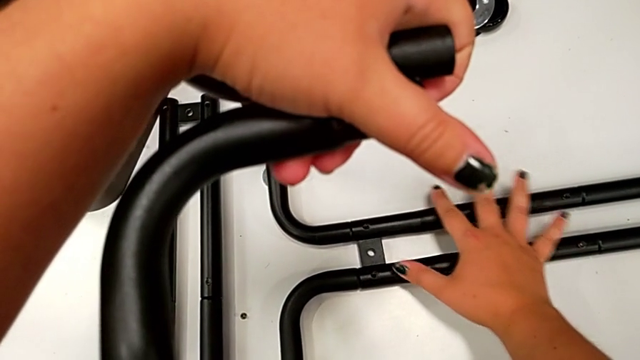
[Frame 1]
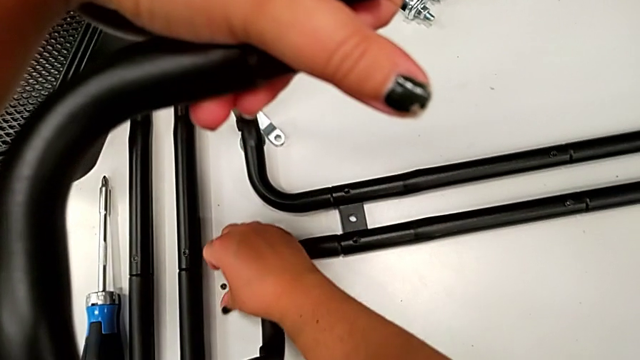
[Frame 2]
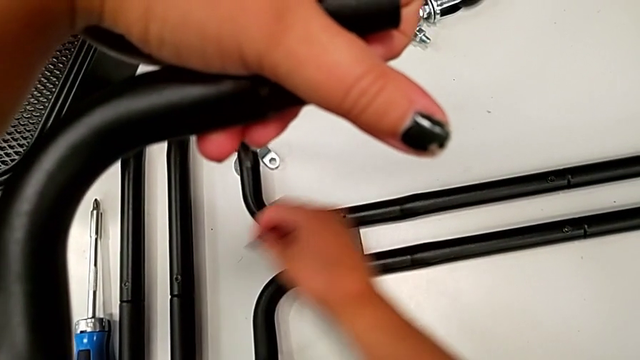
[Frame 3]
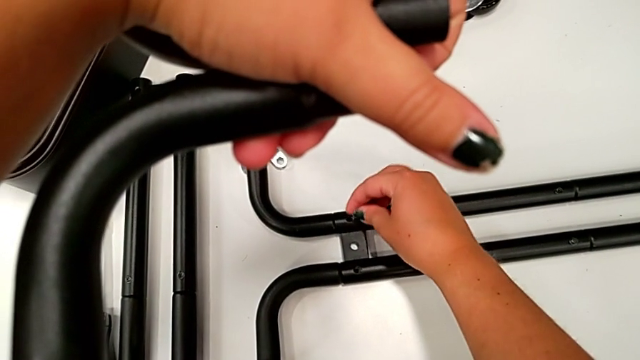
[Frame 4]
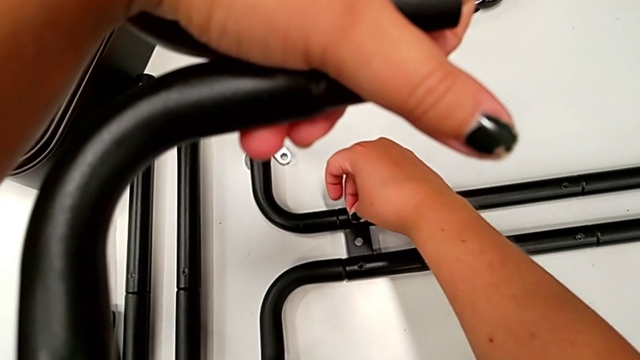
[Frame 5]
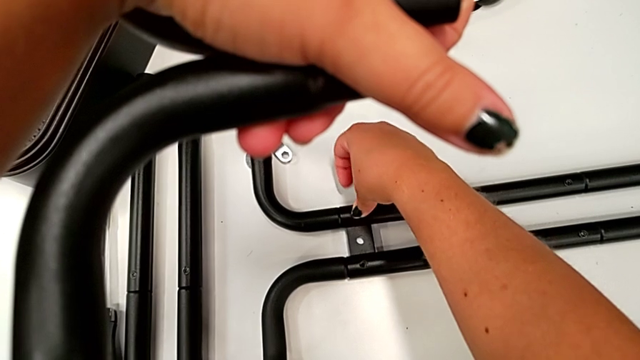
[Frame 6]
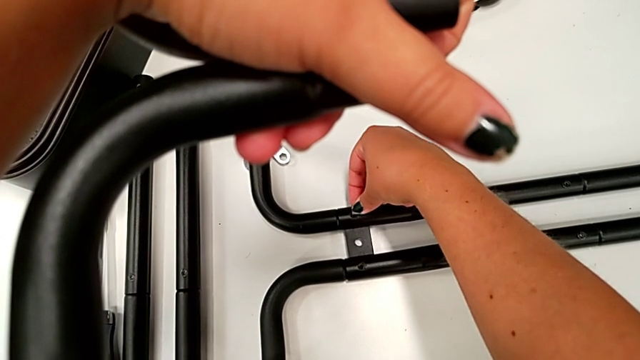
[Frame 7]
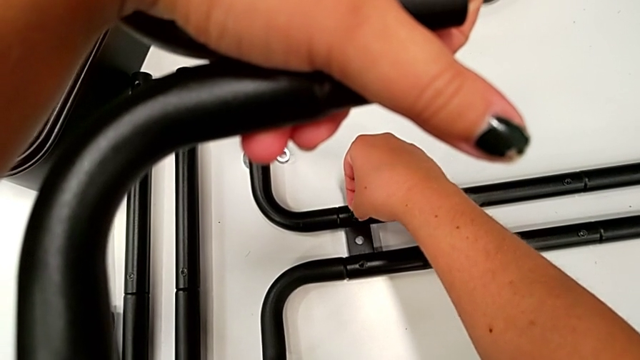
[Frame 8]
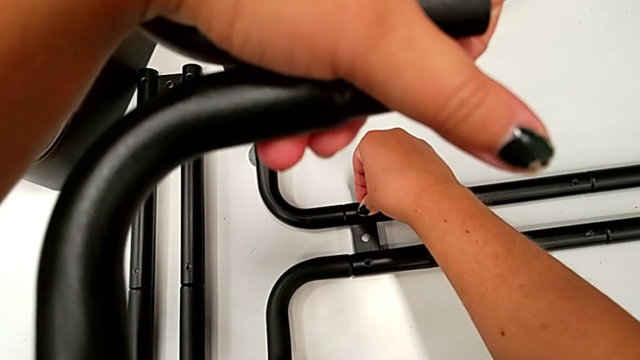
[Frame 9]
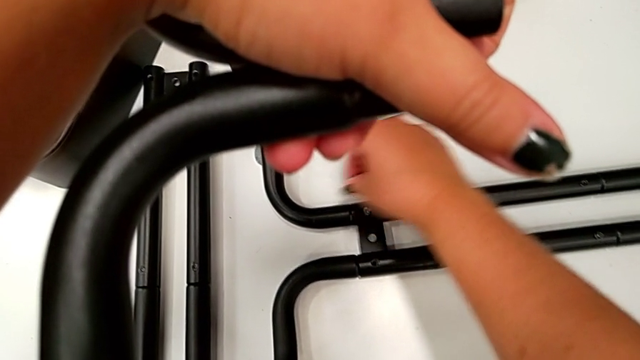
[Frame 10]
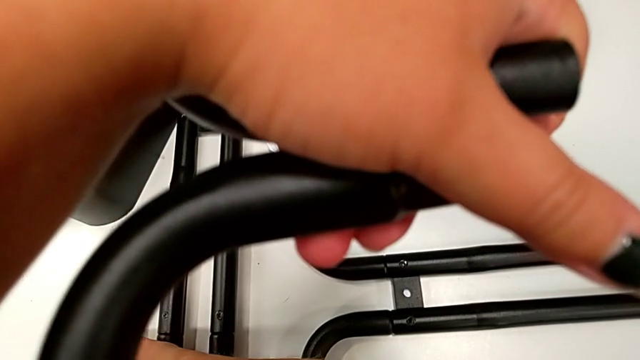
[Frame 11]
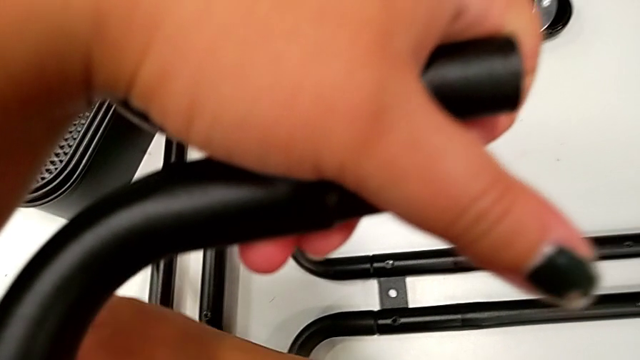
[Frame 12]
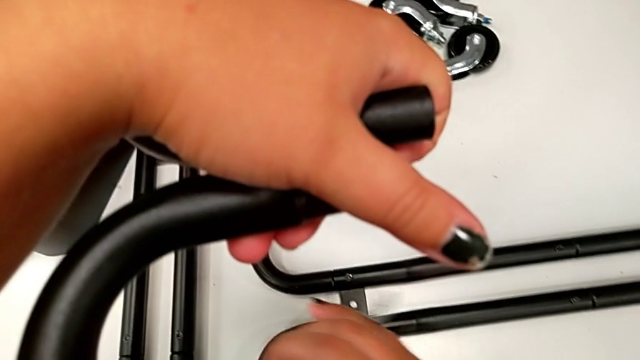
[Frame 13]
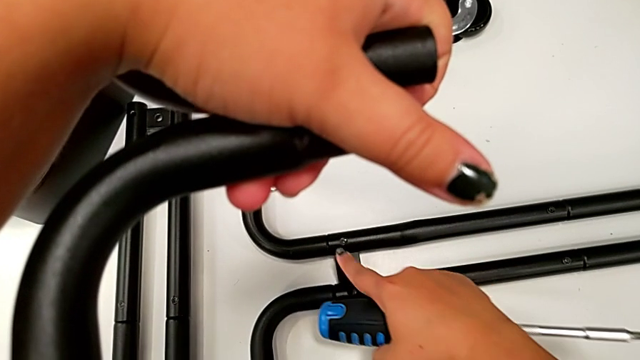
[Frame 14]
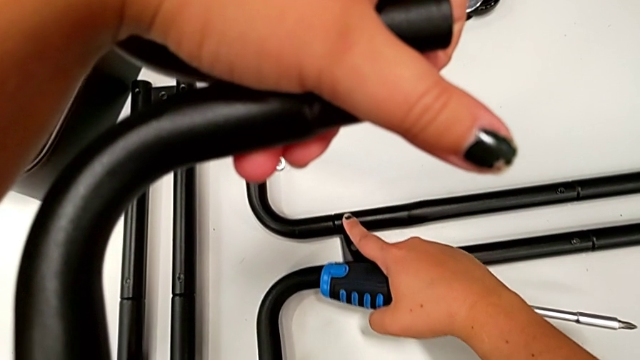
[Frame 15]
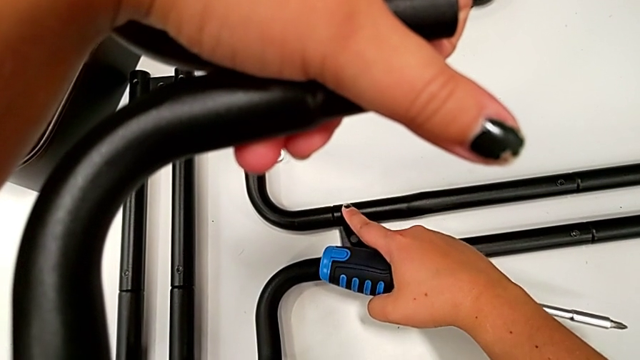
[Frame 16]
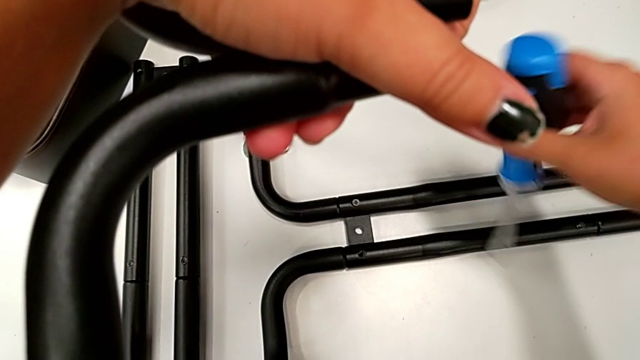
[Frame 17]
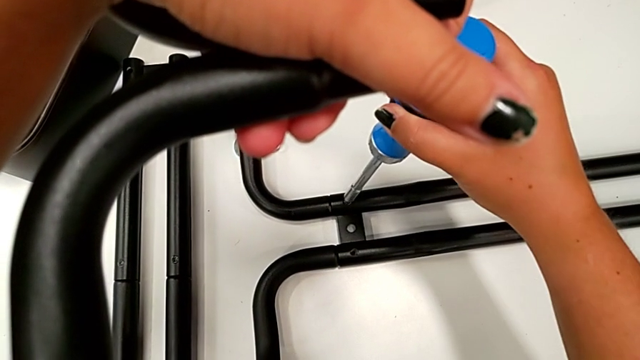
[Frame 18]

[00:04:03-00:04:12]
The camera wearer is assembling the first pair of side bars onto the base frame. They grab the screw, insert it, grab the screw and touch it.

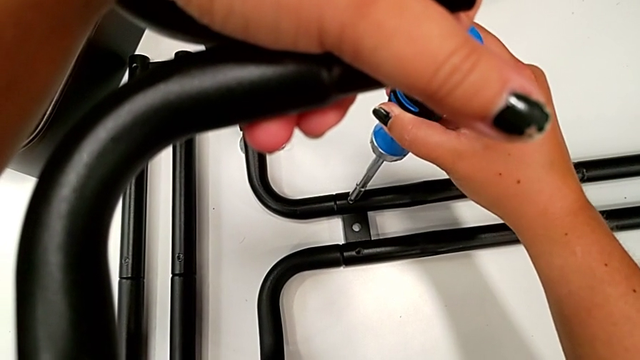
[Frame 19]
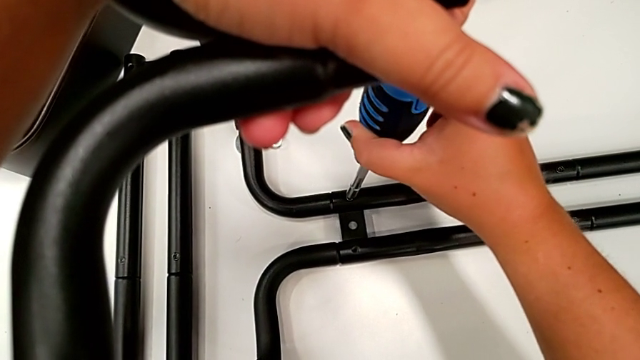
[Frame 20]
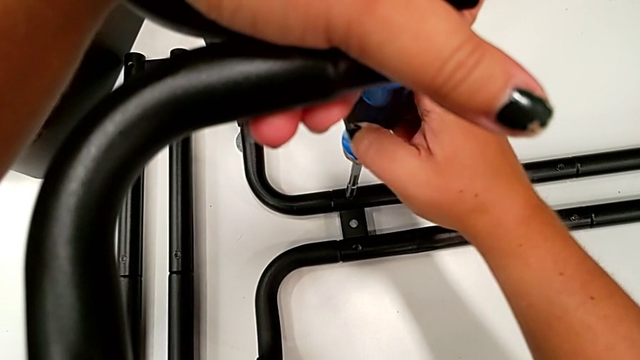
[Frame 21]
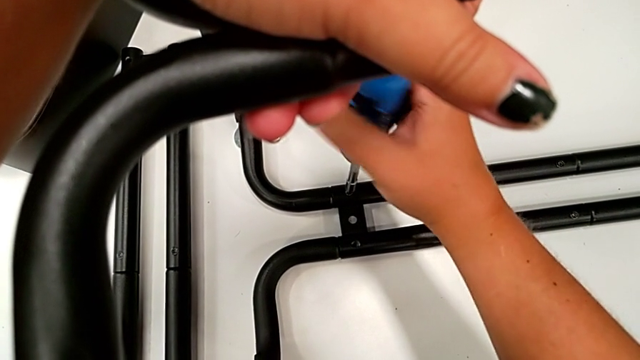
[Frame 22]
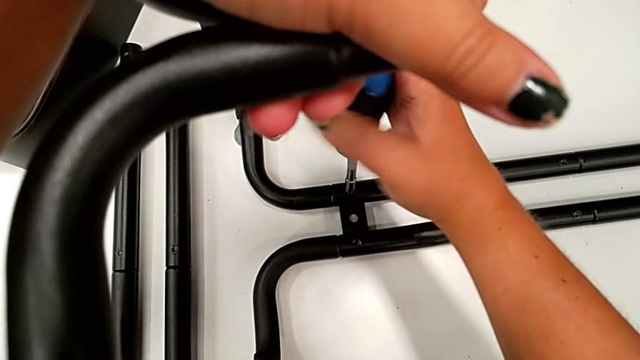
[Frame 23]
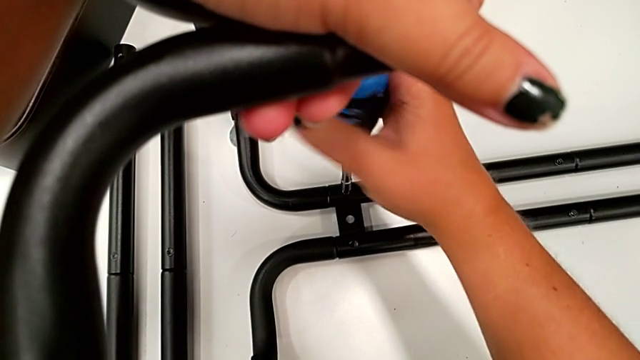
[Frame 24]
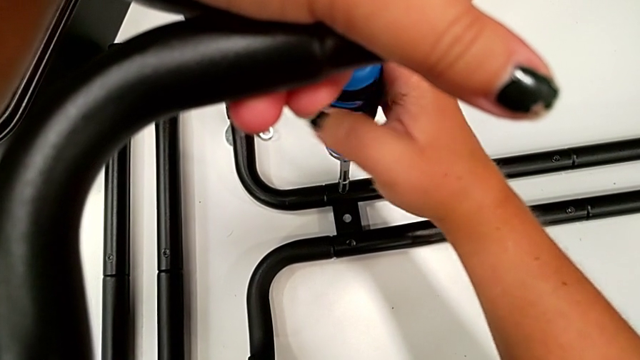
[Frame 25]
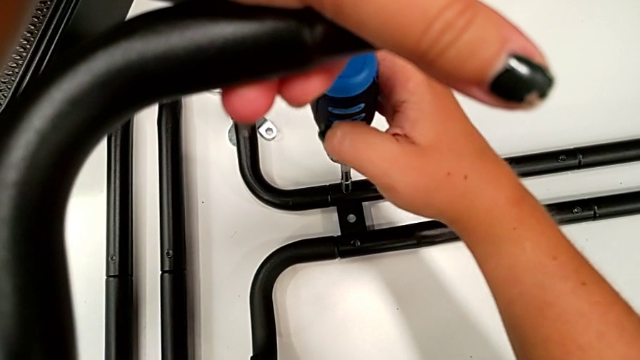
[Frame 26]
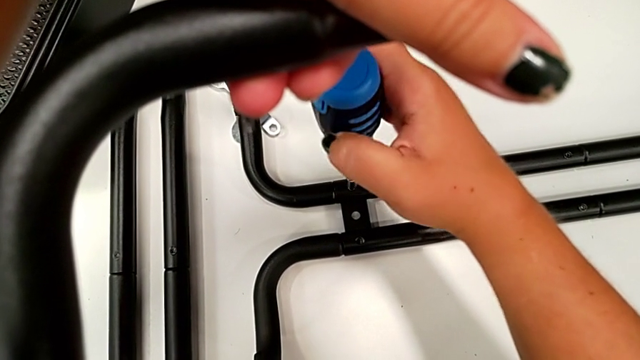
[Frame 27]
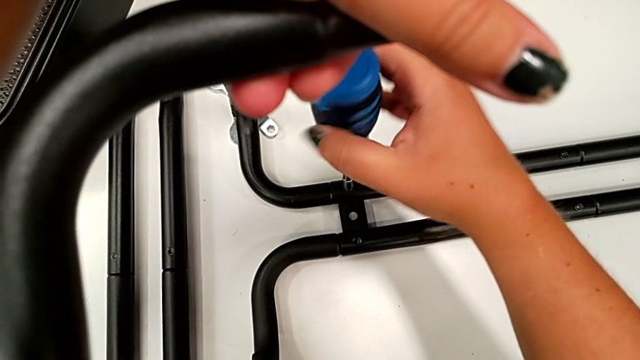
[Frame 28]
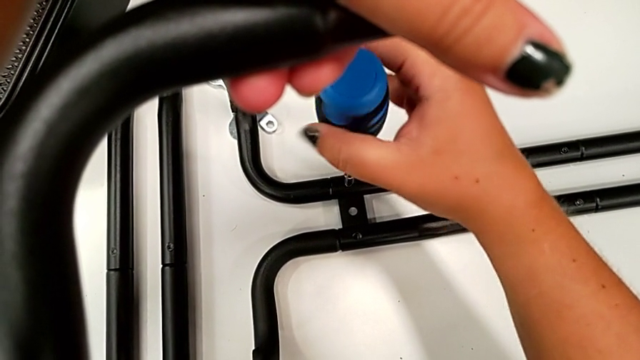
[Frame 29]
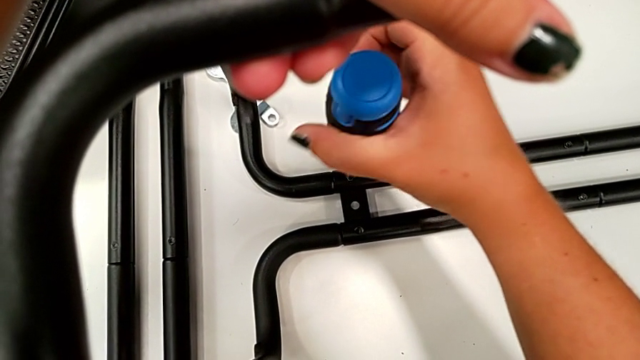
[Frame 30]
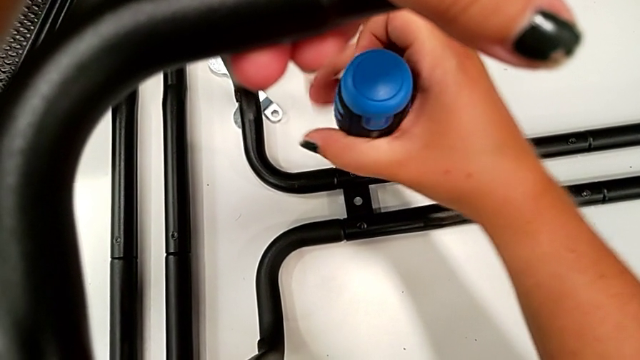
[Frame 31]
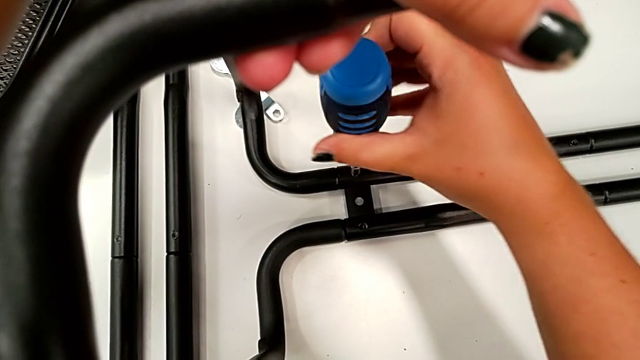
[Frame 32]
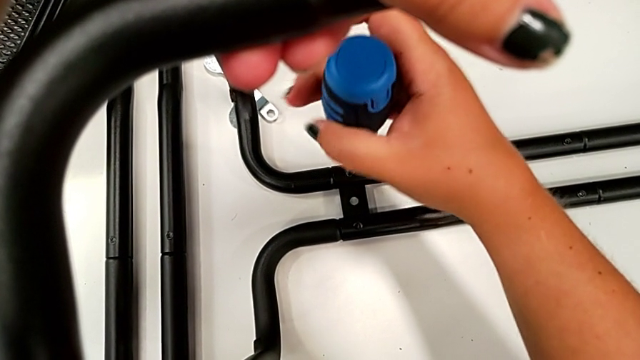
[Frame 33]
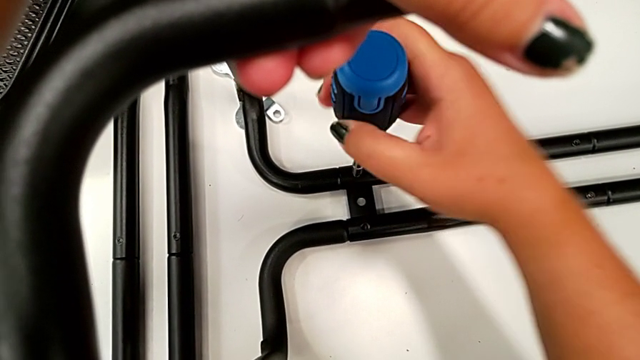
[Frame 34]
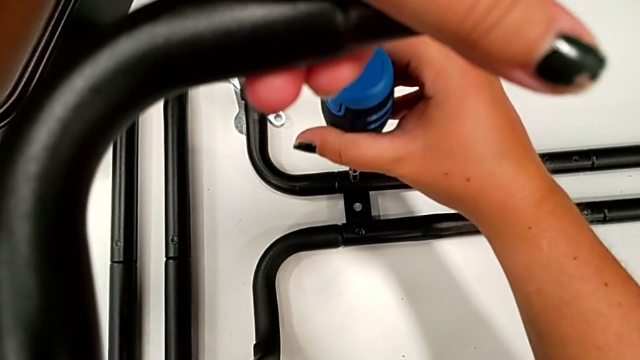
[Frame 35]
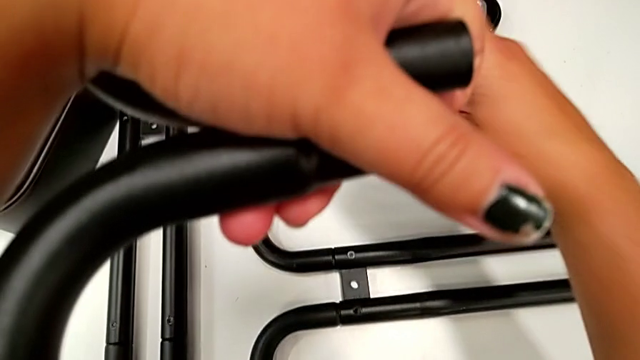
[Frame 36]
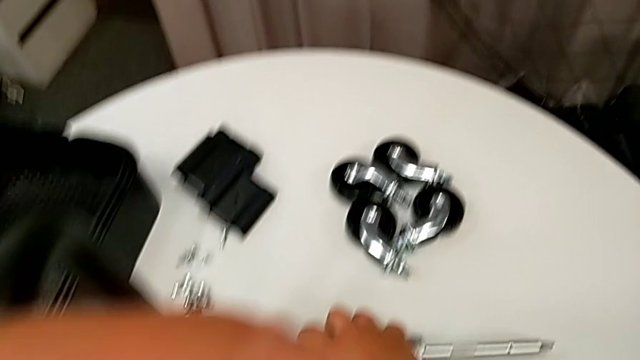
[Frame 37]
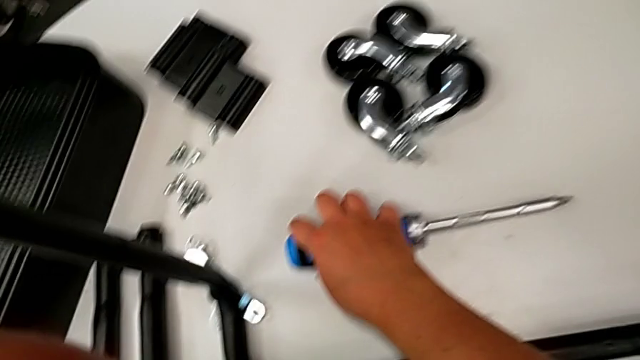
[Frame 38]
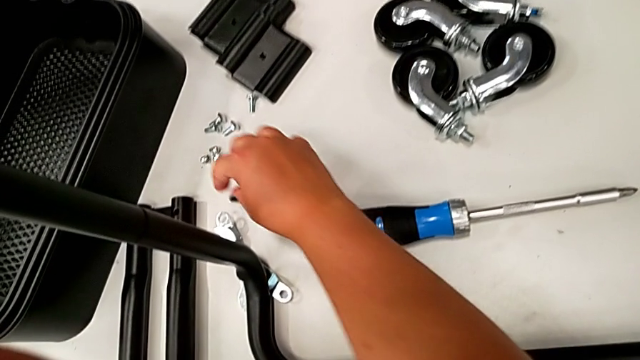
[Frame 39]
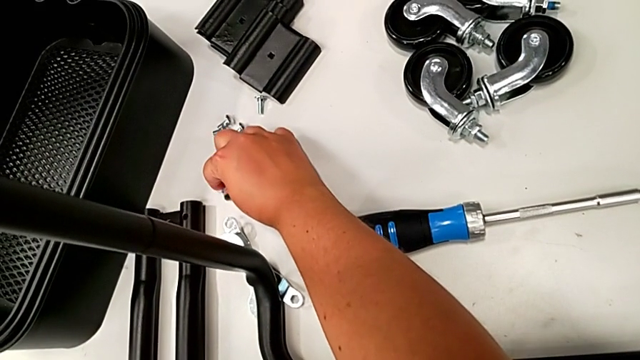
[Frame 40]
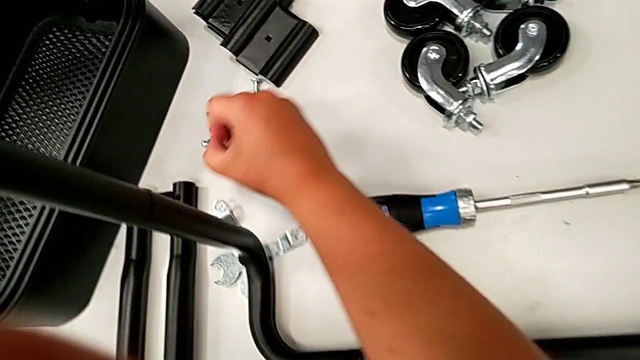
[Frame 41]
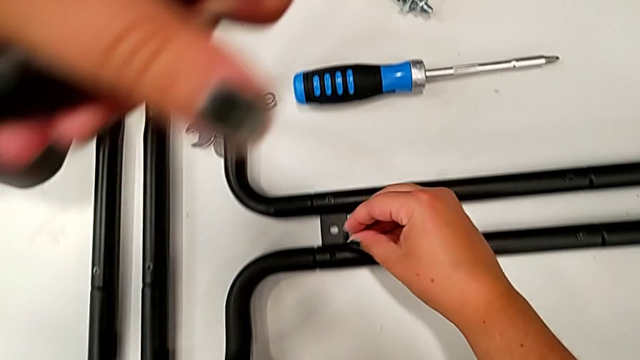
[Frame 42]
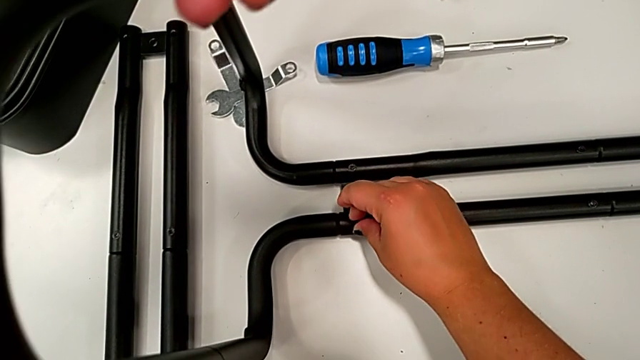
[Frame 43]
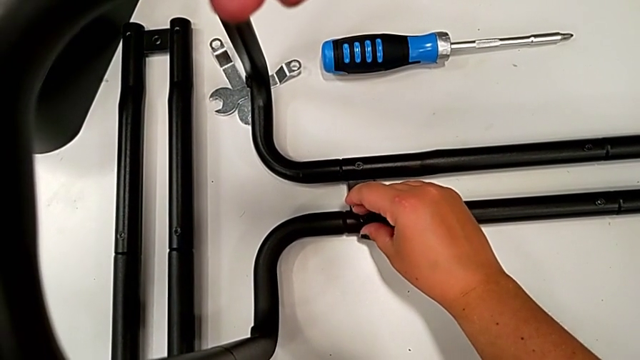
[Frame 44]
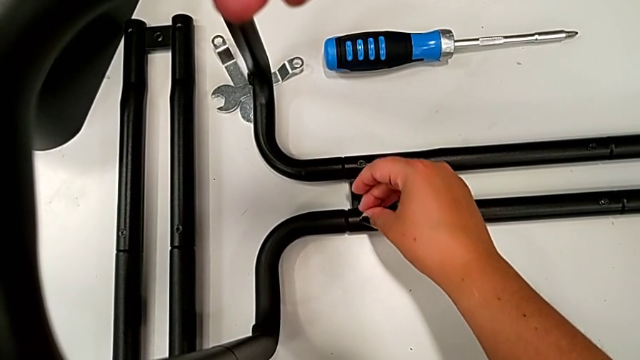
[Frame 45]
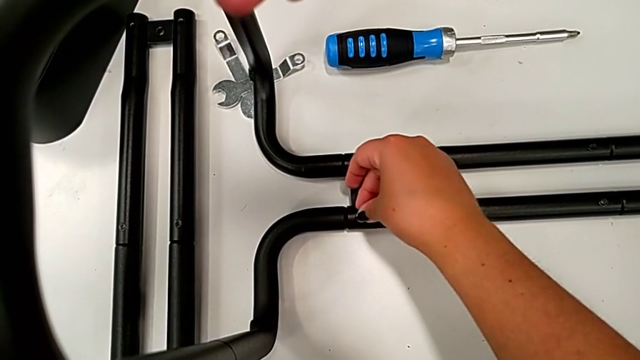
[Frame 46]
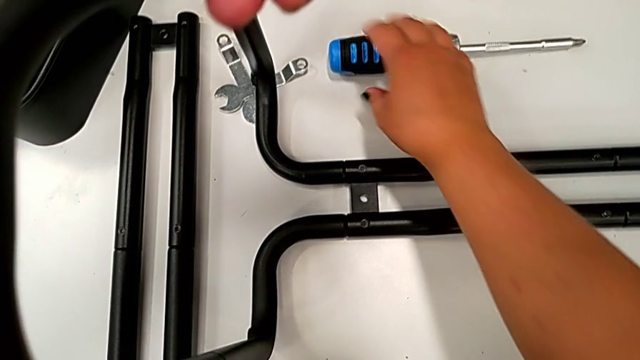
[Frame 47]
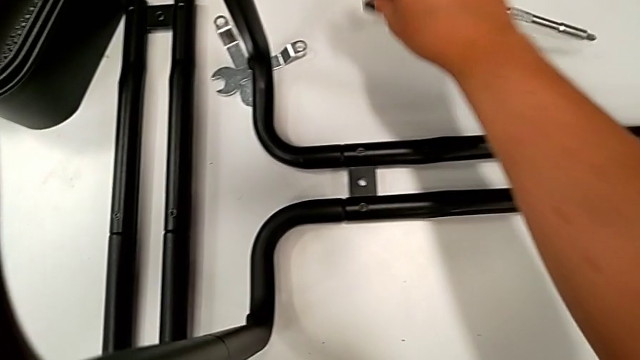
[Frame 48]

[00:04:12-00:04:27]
The camera wearer is assembling the first pair of side bars onto the base frame. They screw the screw, drop the screwdriver, grab the screw and insert it.
